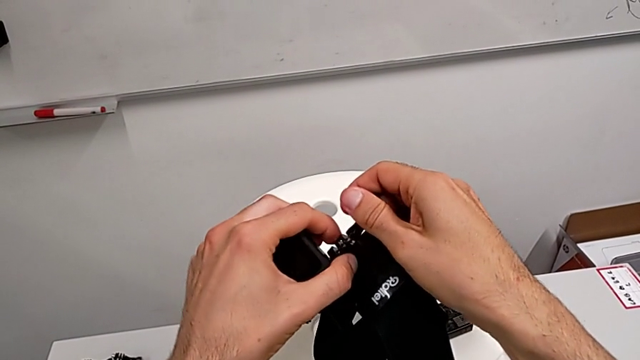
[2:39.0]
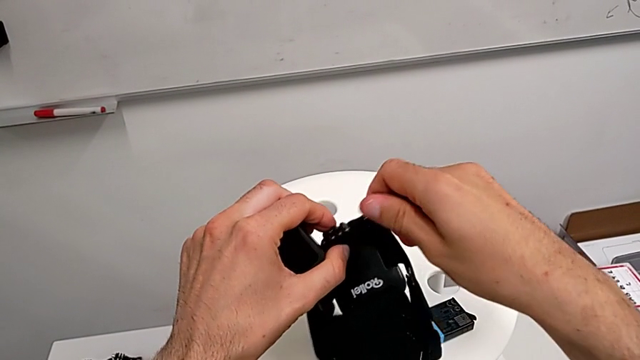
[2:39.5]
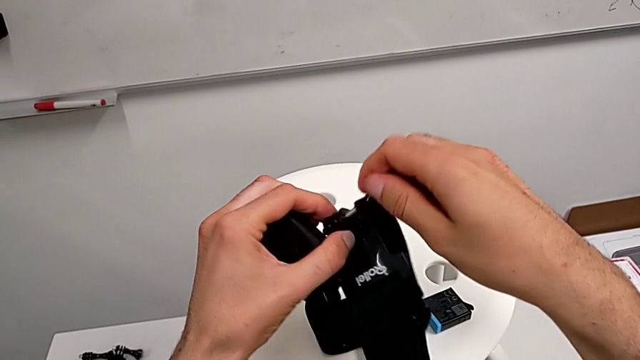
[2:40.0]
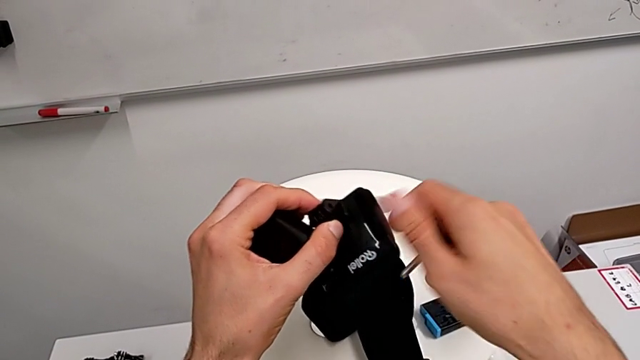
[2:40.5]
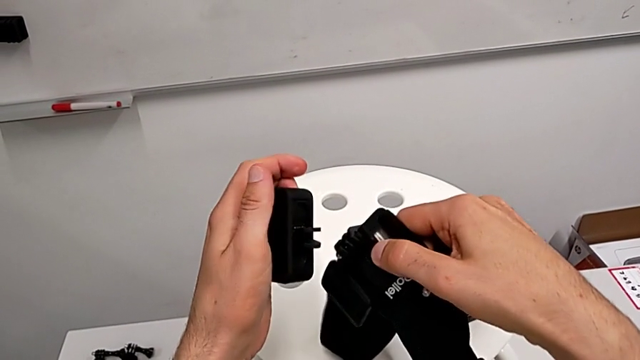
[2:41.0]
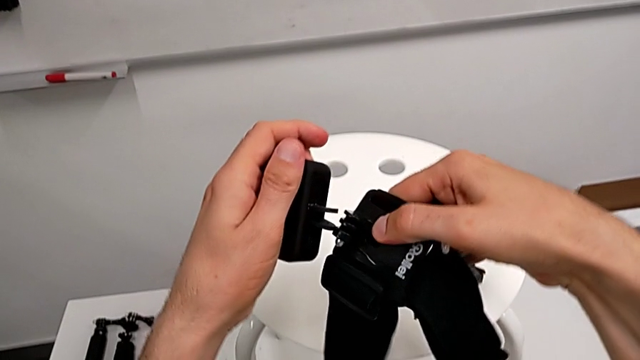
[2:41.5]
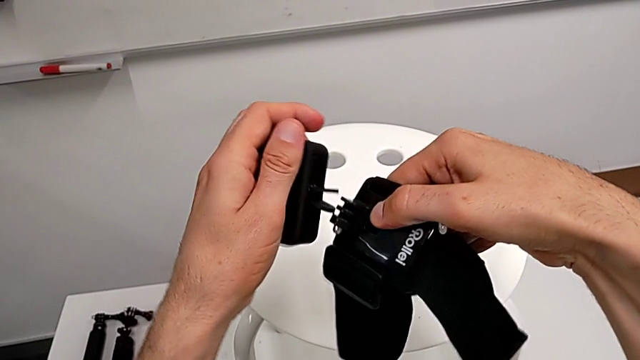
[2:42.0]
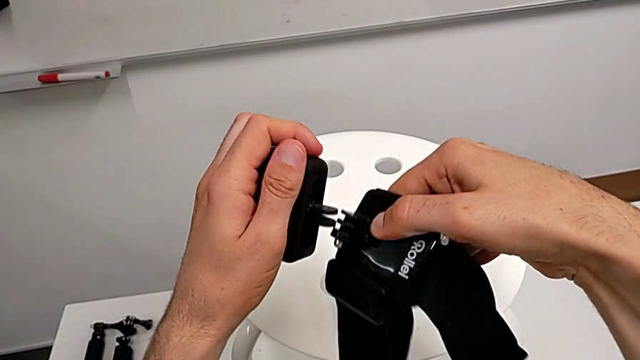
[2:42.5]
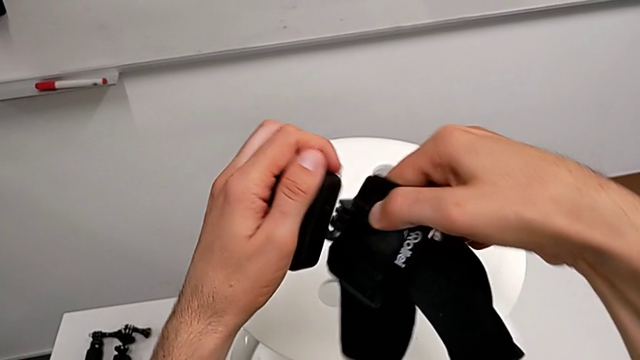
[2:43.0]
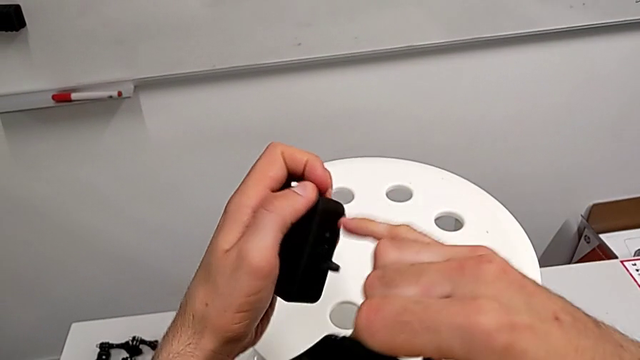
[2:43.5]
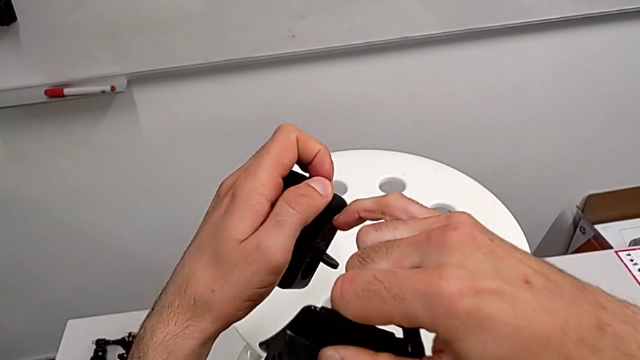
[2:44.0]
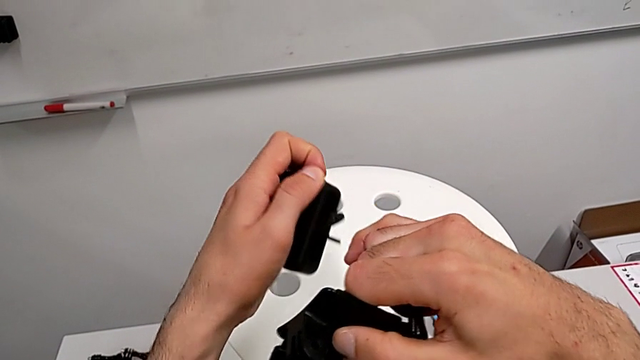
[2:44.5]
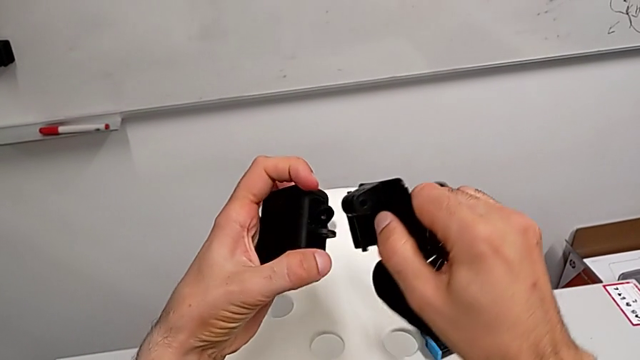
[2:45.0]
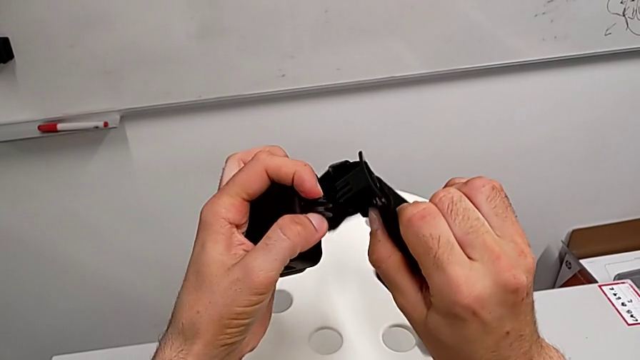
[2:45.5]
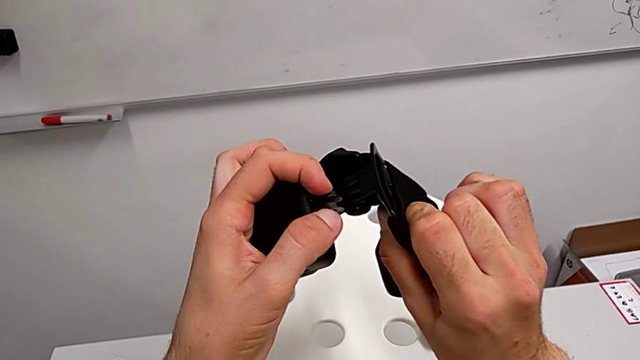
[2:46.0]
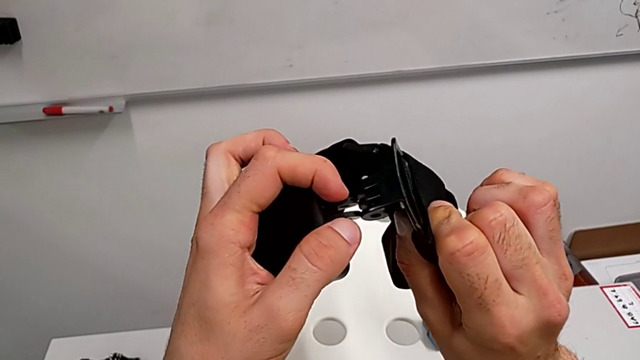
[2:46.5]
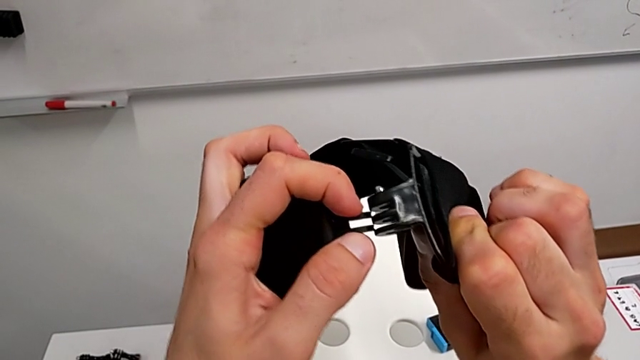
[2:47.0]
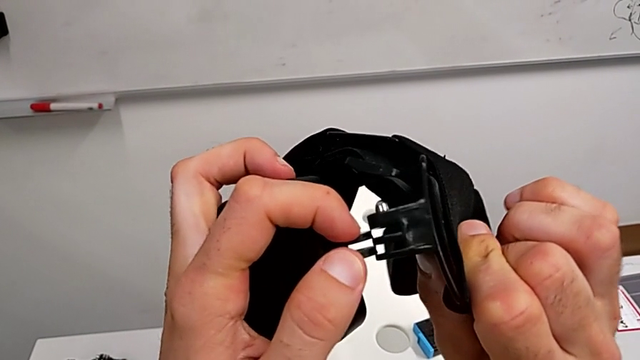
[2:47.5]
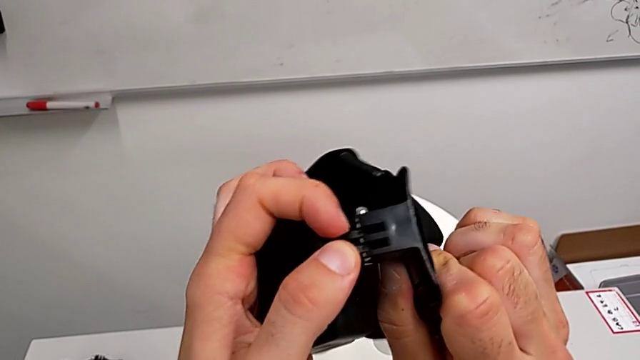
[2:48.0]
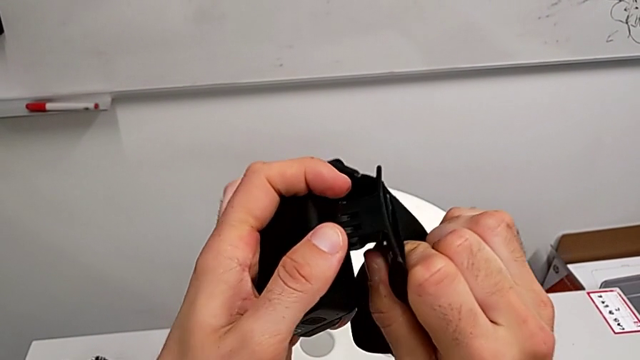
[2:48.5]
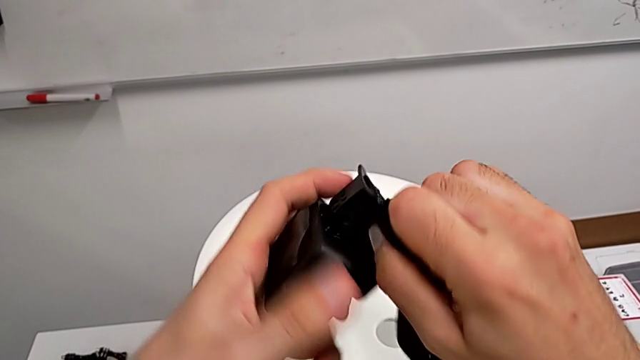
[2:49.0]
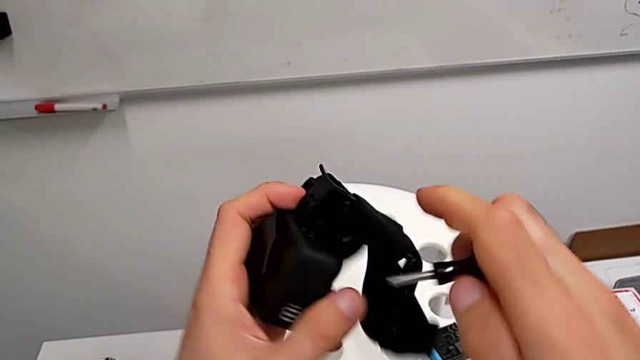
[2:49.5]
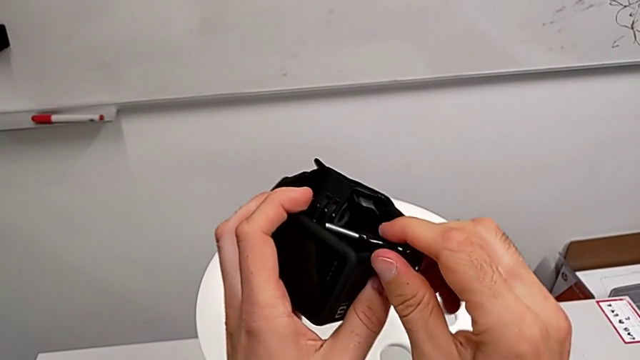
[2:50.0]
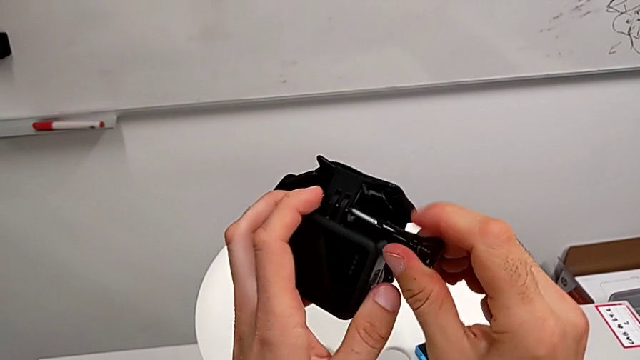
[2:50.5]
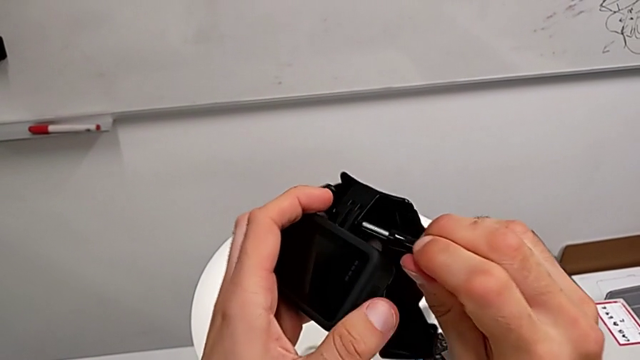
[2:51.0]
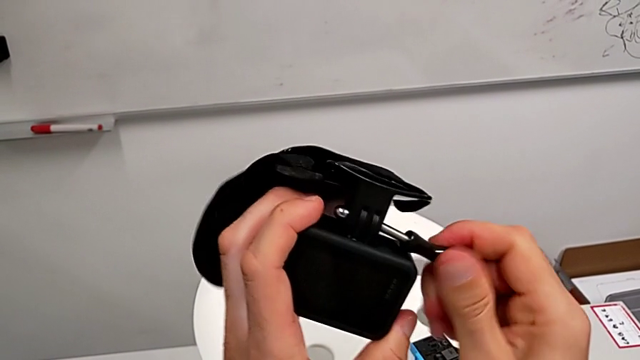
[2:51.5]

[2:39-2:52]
The camera wearer is assembling the shoulder strap with the GoPro. They unscrew the screw, align the strap, open the mounting peg, align the strap and assemble it.

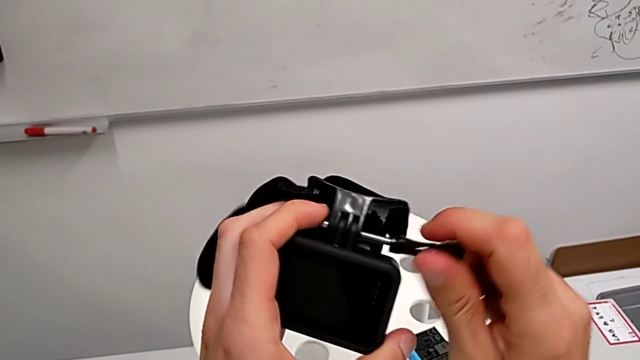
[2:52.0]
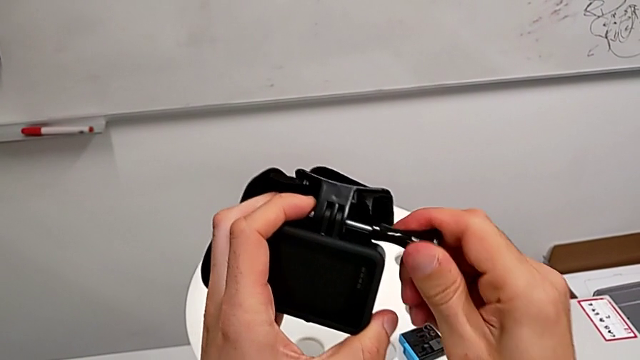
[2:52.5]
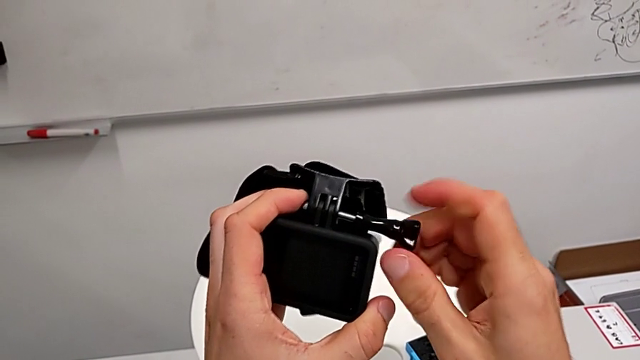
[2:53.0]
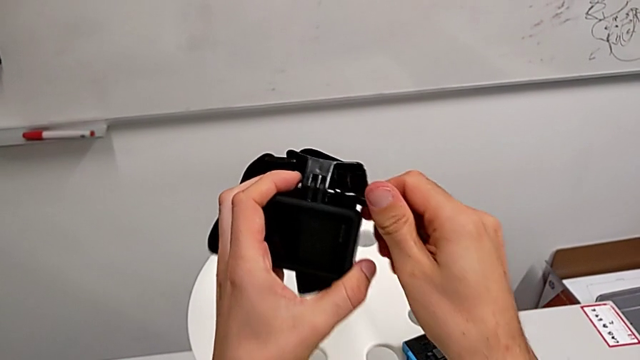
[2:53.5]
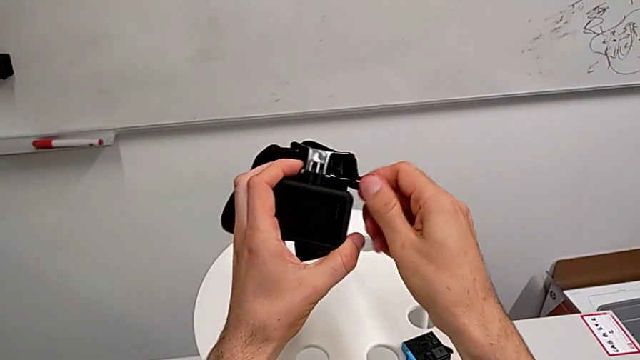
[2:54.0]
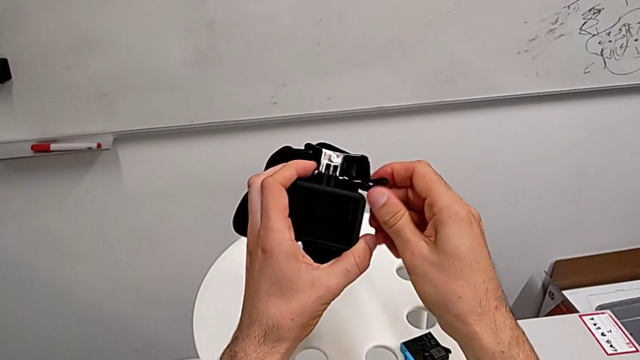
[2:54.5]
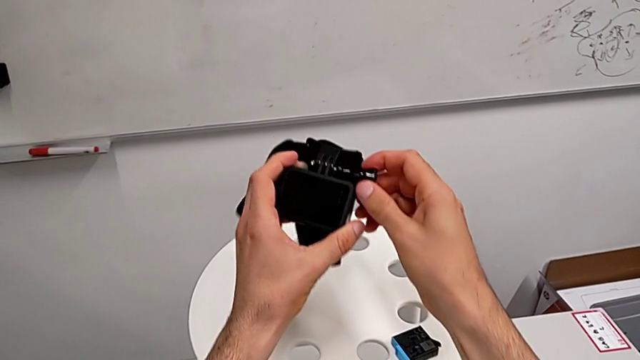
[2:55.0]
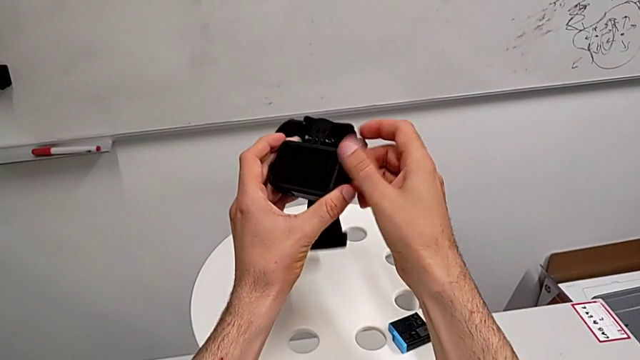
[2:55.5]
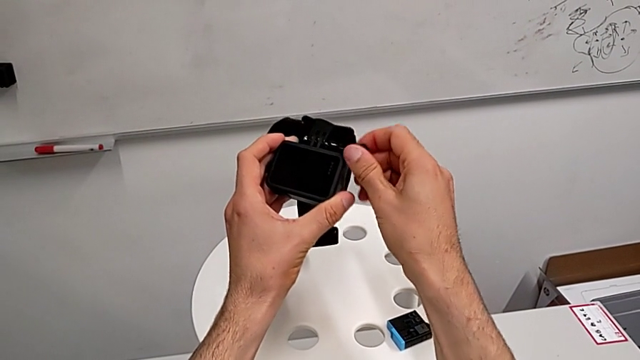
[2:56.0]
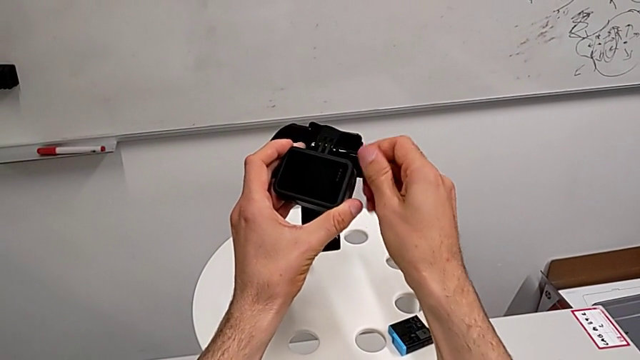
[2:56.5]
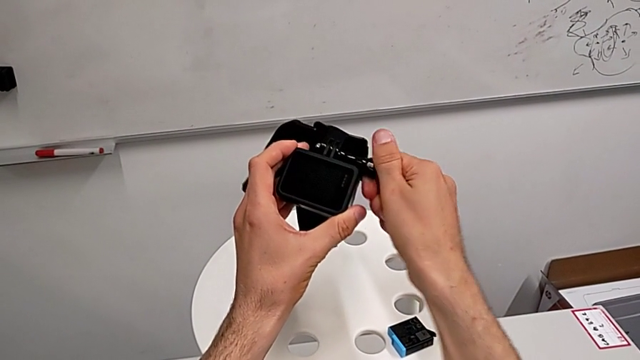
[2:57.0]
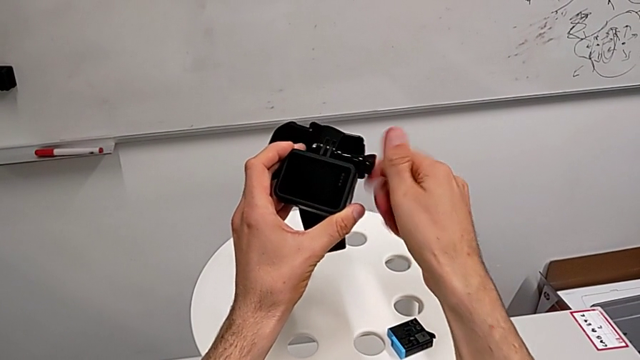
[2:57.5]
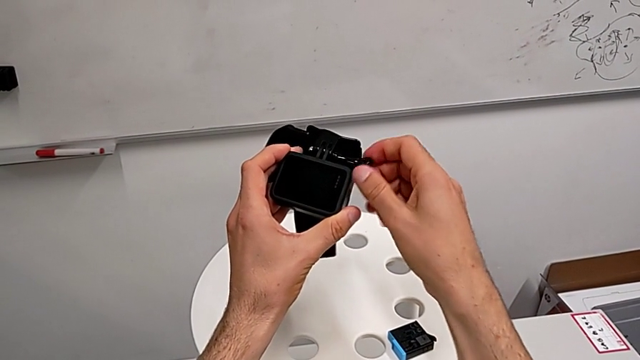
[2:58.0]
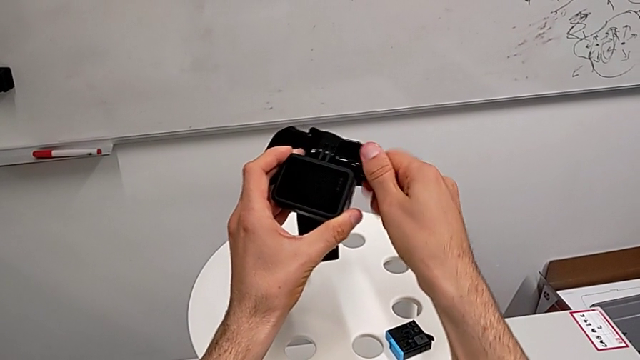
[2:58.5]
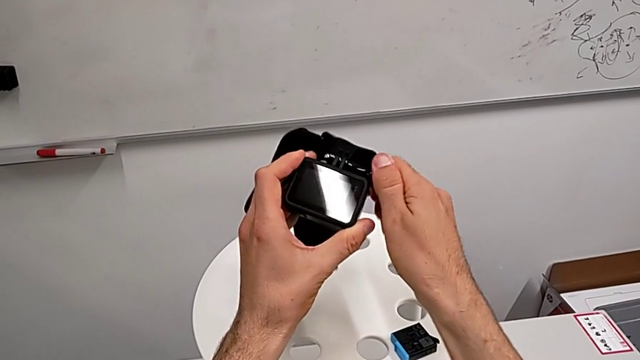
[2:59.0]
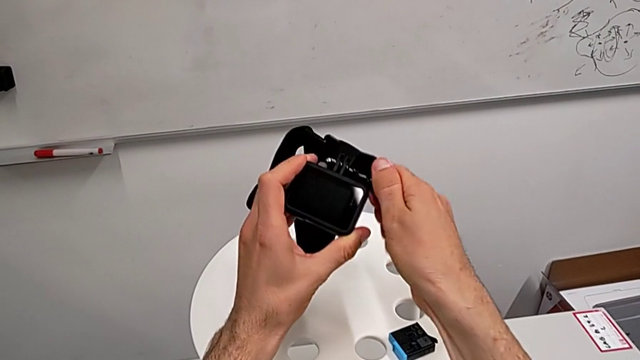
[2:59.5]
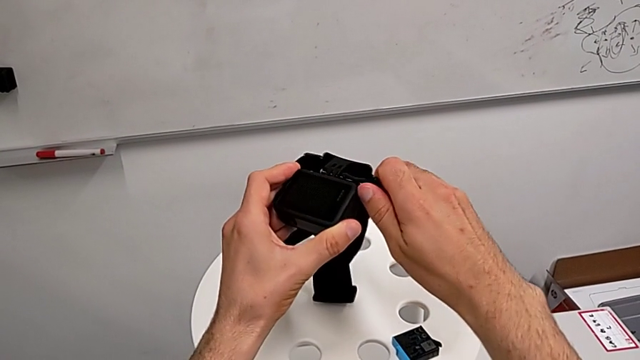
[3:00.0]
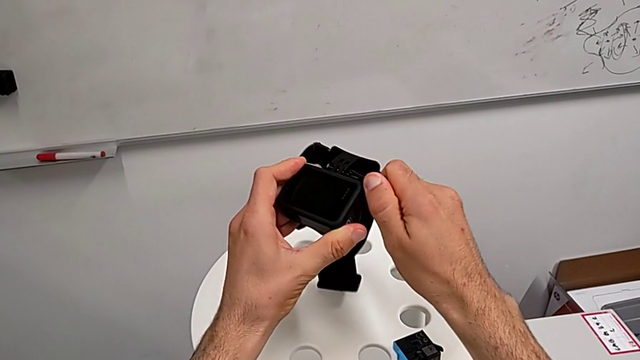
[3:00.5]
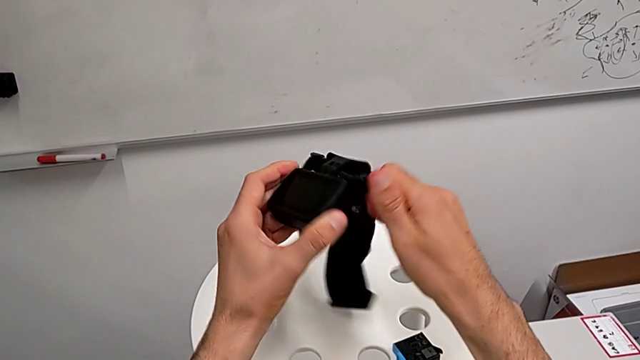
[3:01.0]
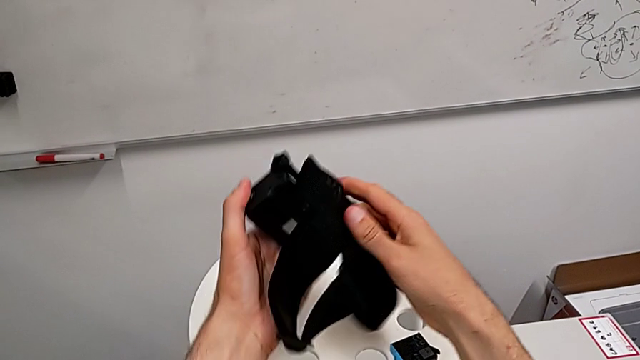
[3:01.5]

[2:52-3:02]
The camera wearer is assembling the shoulder strap with the GoPro. They screw the screw.
